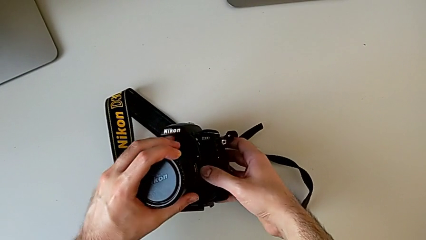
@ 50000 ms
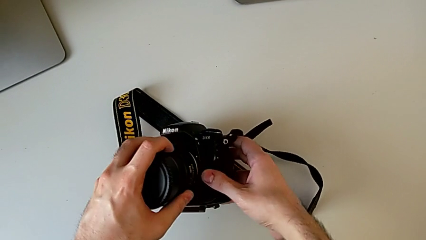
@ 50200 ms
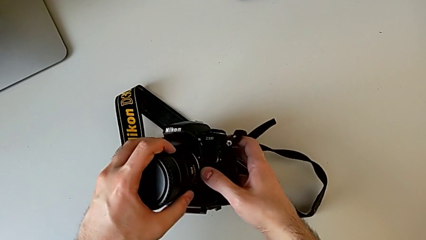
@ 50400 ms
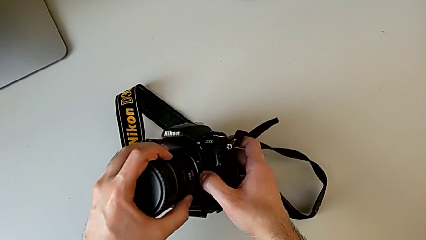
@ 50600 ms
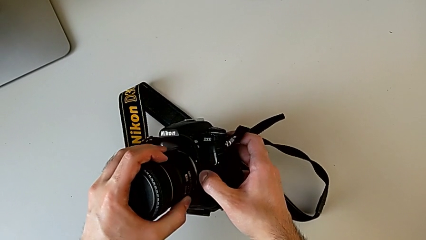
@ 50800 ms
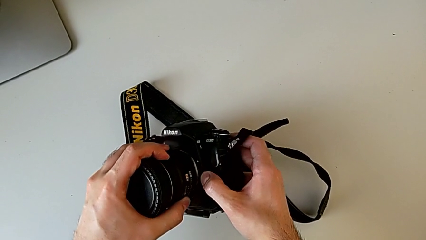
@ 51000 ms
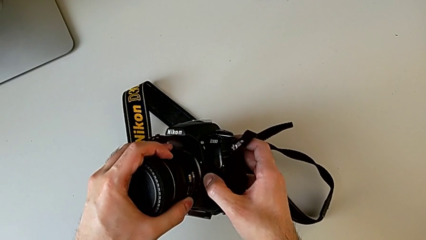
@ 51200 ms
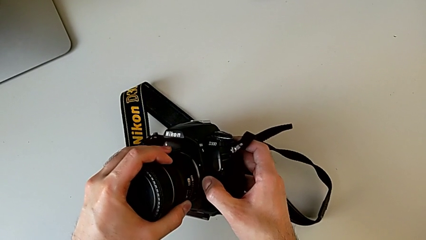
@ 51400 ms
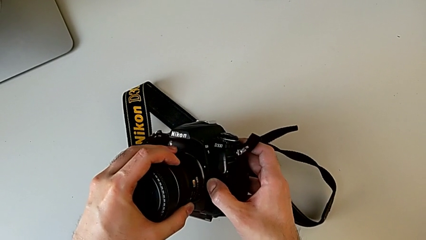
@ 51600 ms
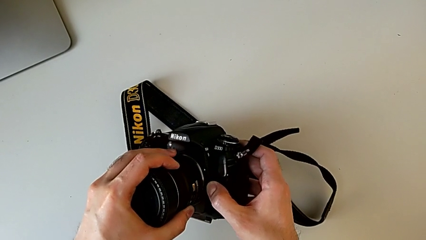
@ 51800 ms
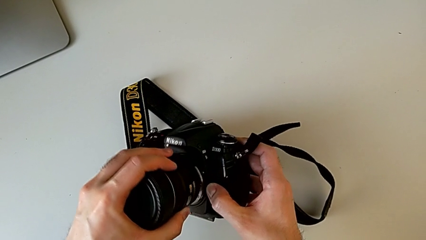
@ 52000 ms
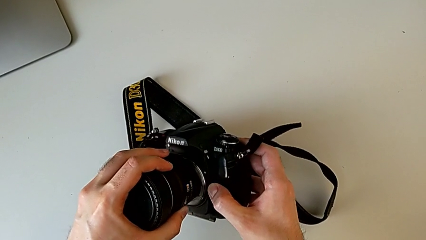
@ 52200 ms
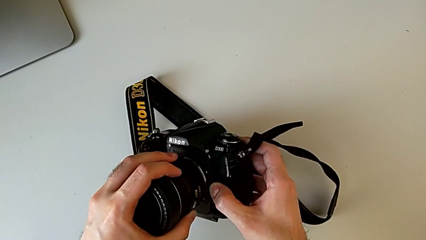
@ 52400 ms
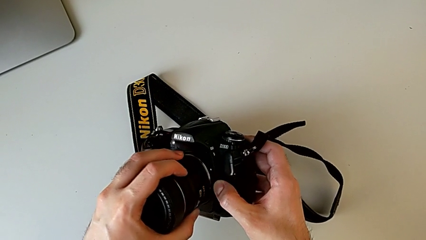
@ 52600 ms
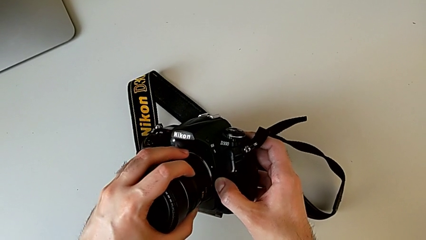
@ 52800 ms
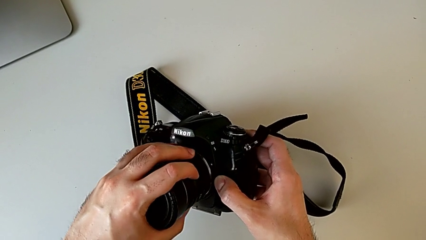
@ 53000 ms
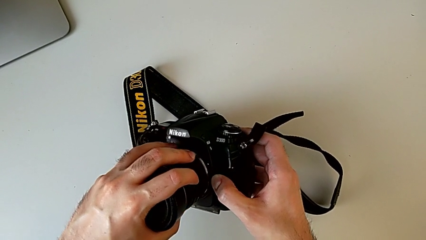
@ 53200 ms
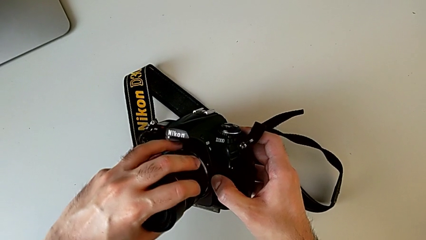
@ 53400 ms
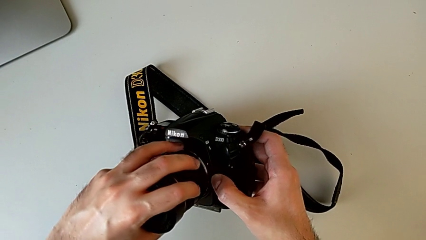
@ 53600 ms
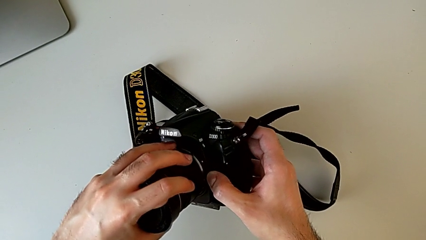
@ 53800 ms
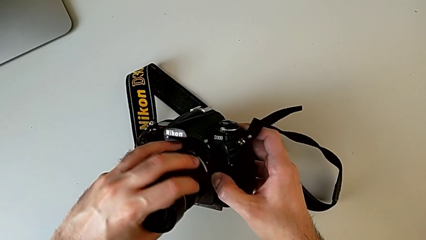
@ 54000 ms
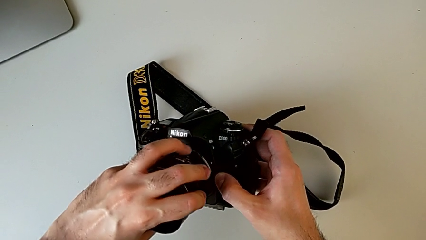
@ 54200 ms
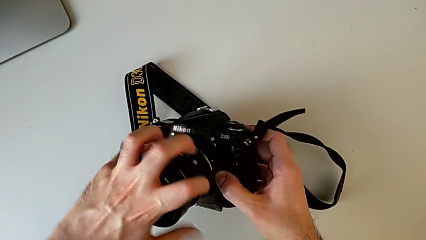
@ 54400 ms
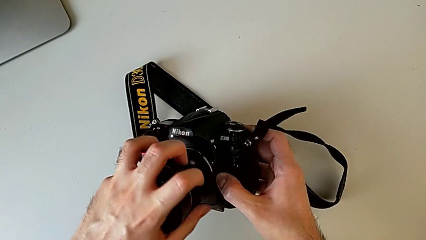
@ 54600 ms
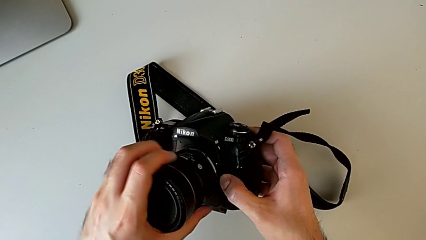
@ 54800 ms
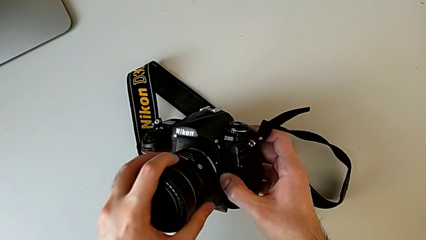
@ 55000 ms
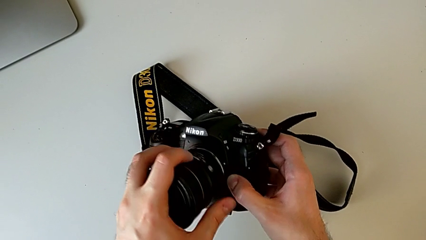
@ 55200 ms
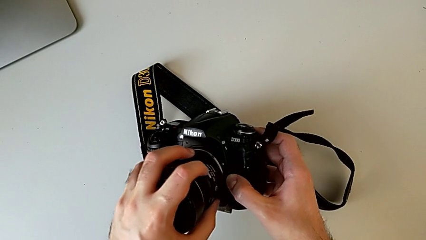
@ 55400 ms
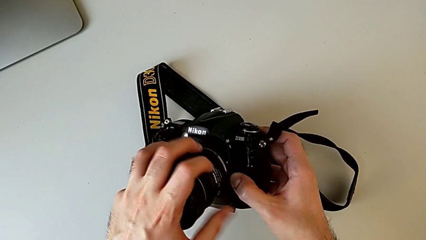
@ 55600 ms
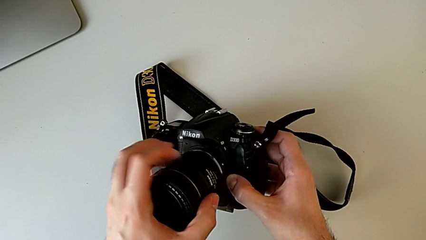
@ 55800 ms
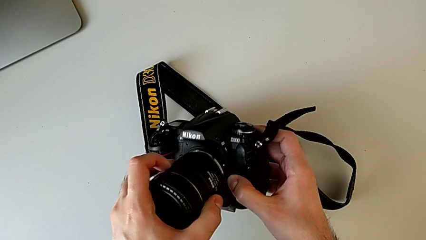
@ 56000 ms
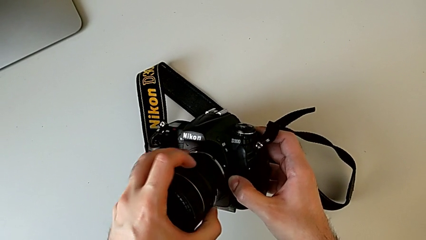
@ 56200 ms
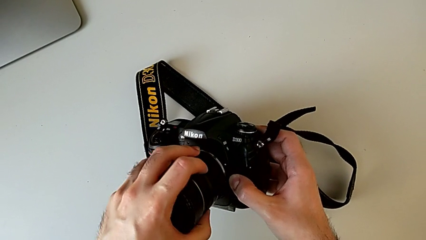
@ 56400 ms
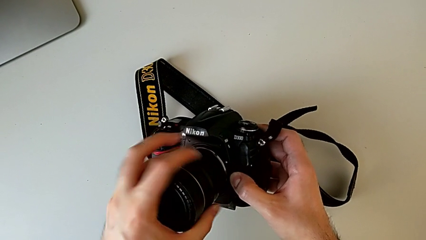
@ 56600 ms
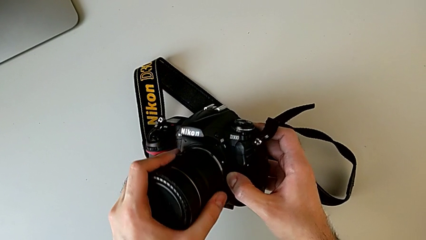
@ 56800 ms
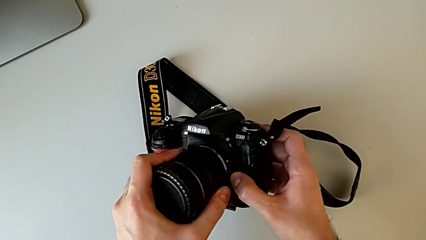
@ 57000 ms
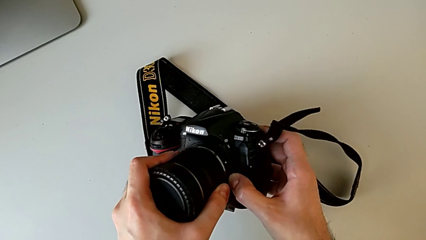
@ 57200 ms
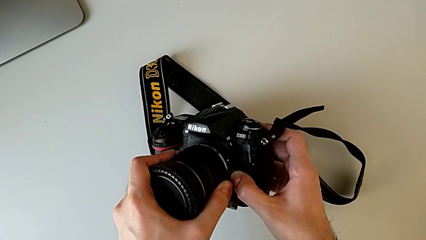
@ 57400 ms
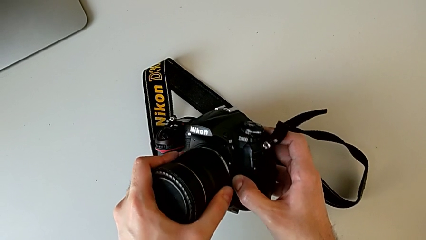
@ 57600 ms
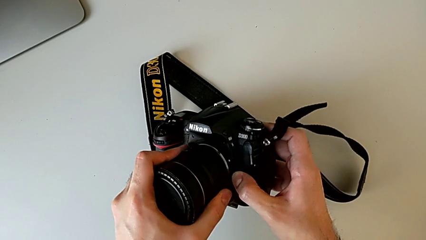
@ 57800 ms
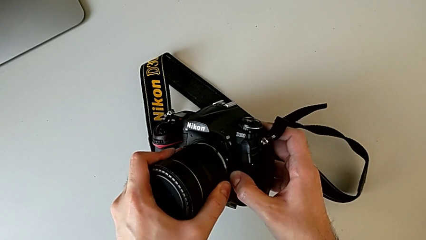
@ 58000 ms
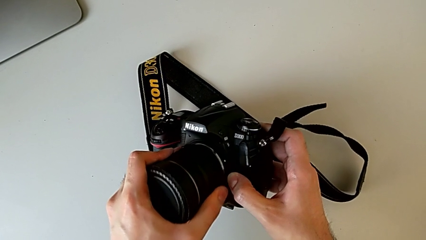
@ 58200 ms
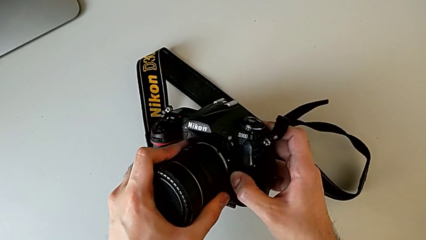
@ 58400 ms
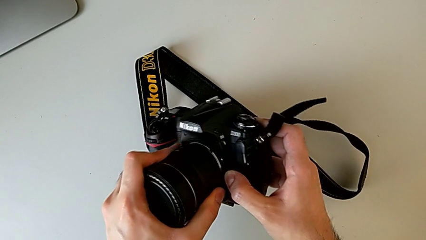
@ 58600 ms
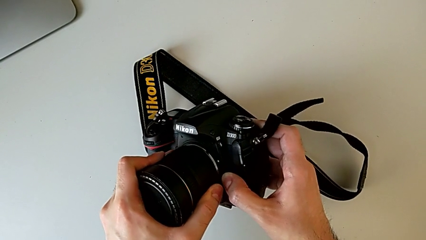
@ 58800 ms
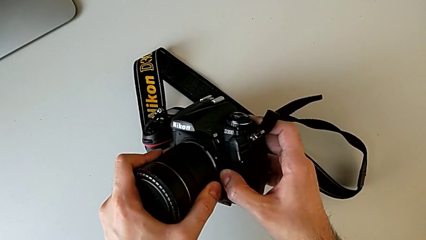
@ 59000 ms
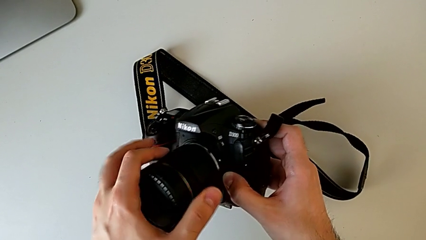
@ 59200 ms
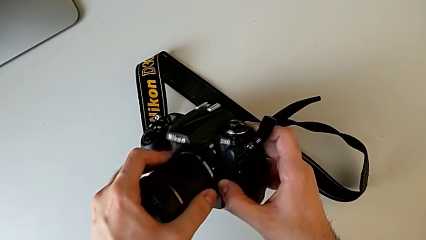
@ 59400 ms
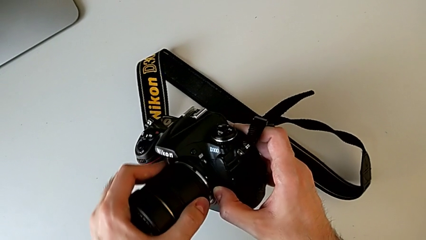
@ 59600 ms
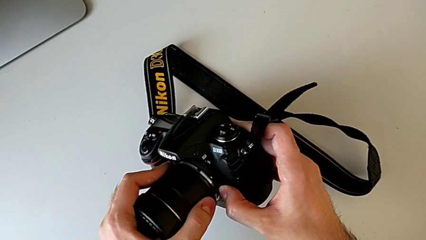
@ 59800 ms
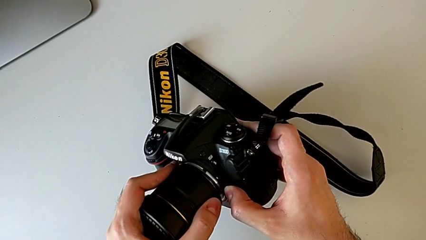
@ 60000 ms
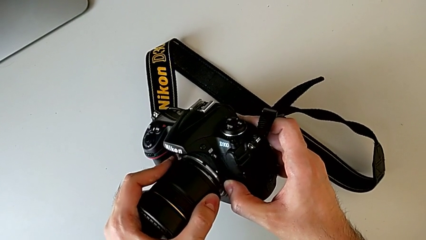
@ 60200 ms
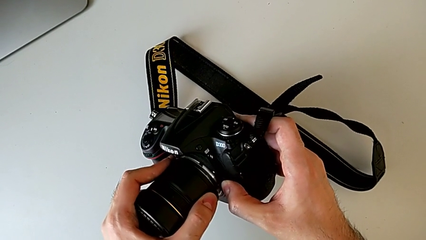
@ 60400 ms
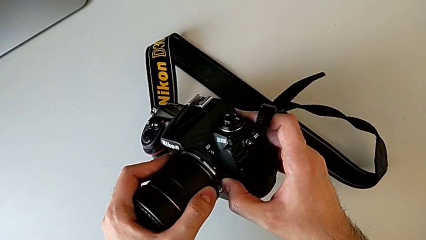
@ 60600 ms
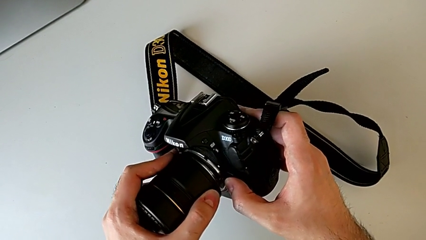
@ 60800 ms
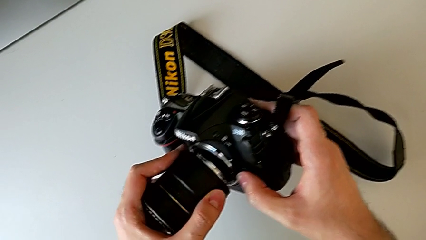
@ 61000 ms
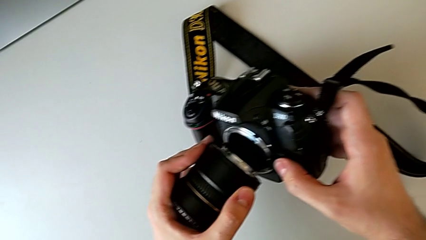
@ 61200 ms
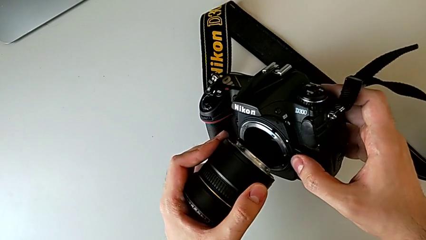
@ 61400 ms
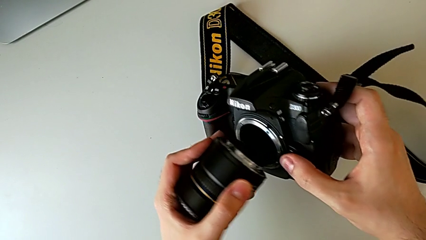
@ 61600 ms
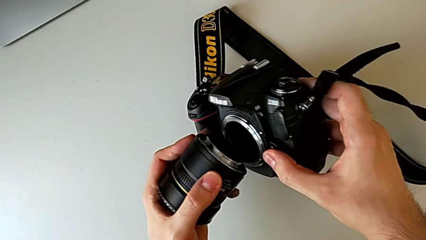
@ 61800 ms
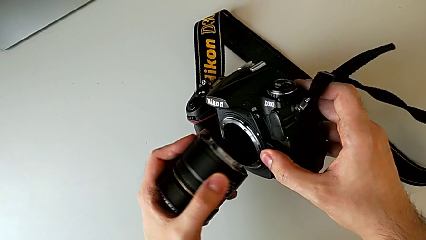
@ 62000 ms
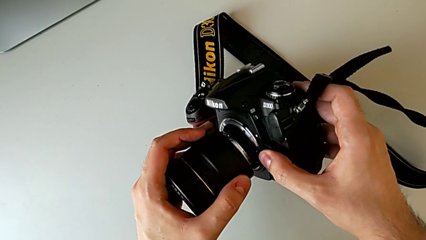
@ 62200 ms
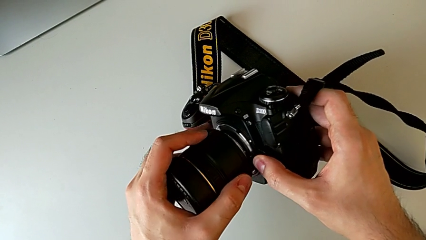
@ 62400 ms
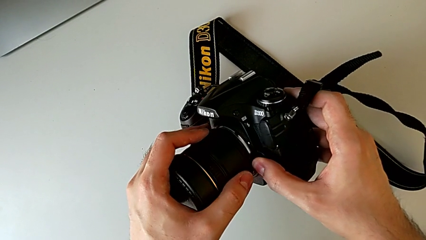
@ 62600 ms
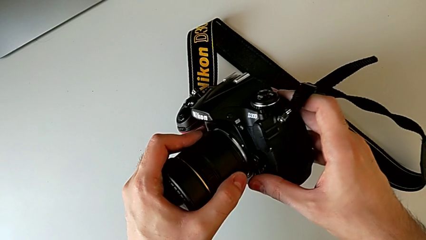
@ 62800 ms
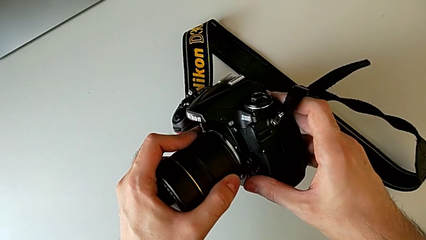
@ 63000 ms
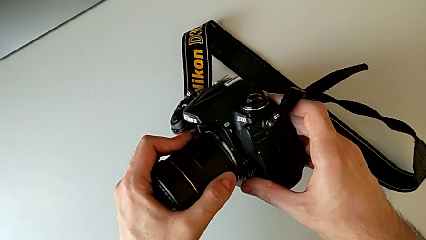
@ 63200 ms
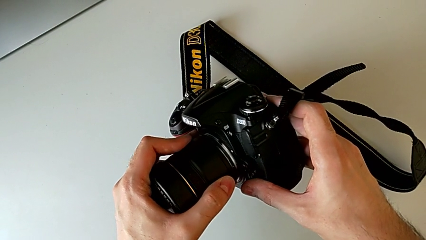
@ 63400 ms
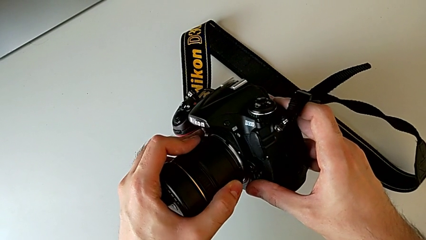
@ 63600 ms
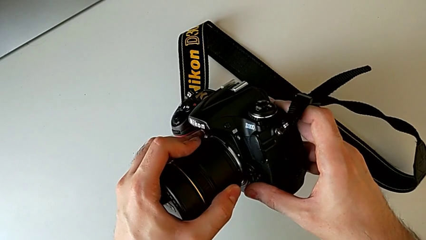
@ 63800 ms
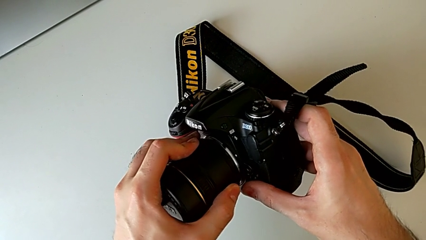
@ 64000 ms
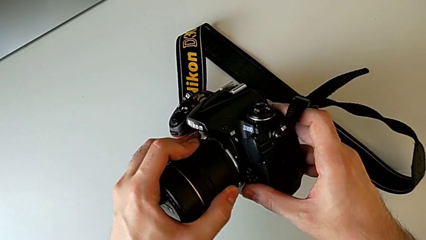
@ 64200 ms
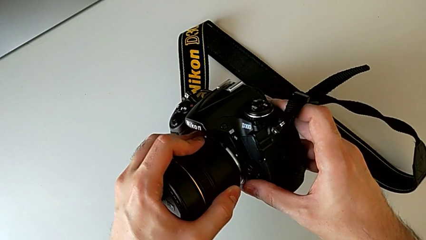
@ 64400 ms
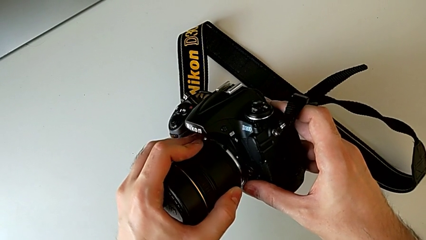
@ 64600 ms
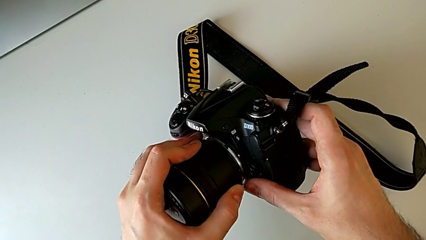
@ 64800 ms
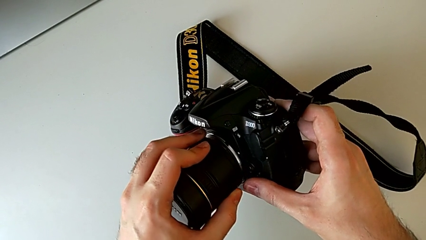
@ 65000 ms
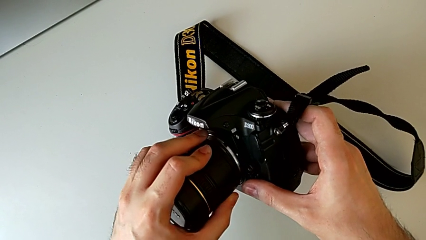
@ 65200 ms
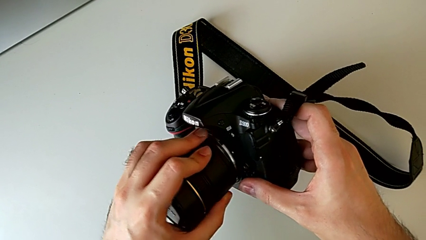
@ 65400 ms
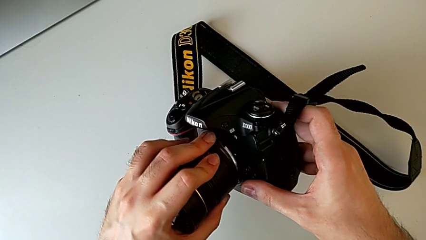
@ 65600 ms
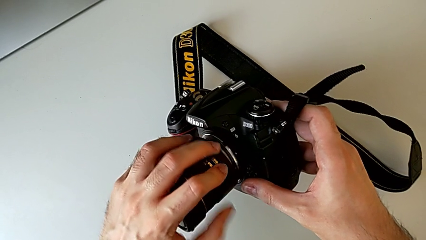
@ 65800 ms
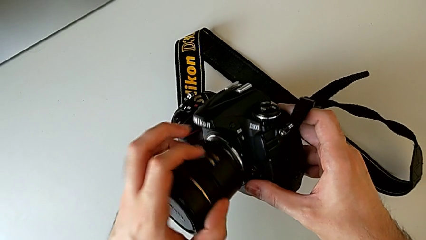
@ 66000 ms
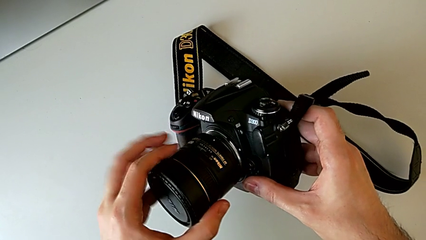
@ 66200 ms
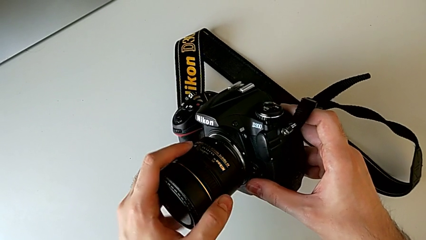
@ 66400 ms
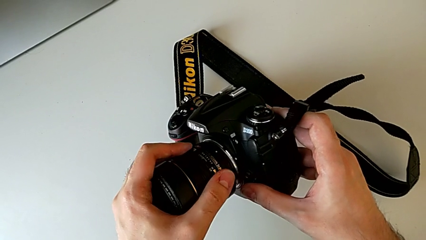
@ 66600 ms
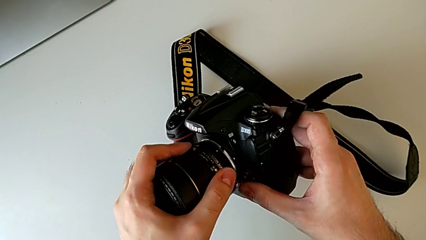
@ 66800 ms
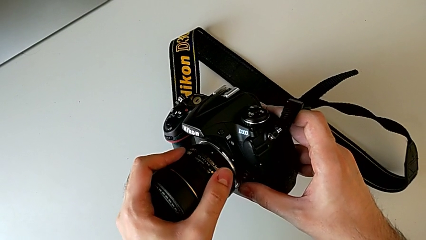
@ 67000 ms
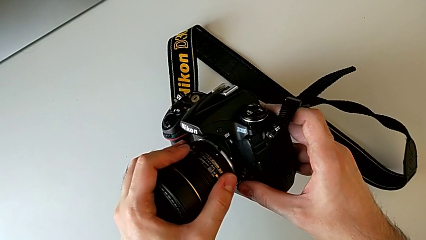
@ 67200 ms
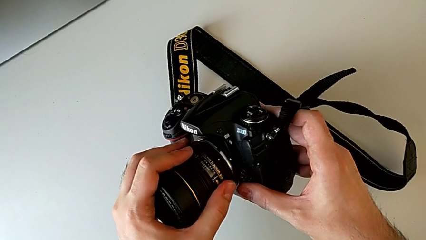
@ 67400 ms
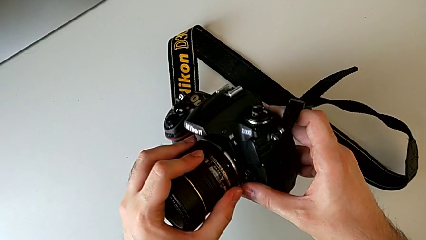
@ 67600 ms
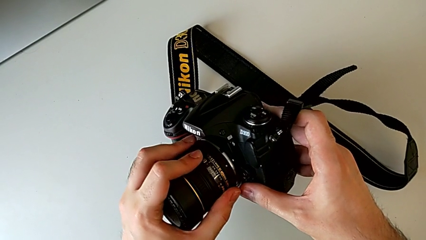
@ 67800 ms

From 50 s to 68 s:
The camera wearer is attaching the lens. They place the lens, press the release button with the right hand, rotate the lens, withdraw it, press the release button with the right hand and place the lens with the left hand.
